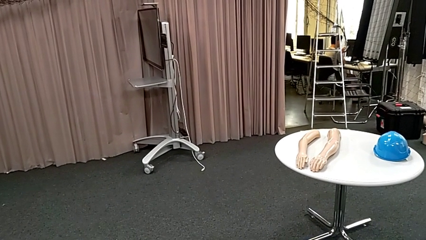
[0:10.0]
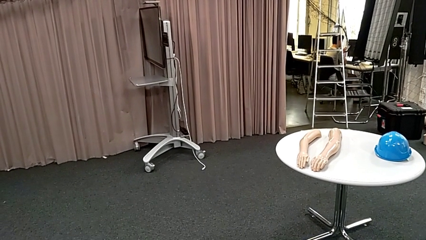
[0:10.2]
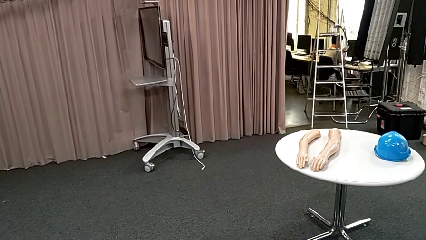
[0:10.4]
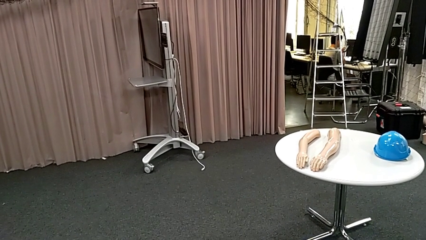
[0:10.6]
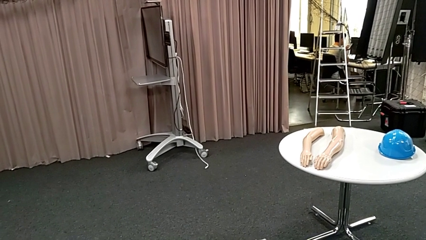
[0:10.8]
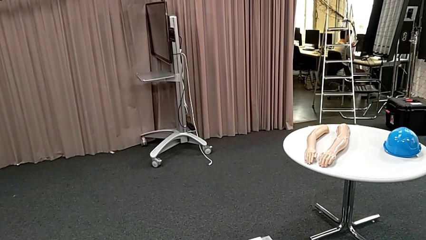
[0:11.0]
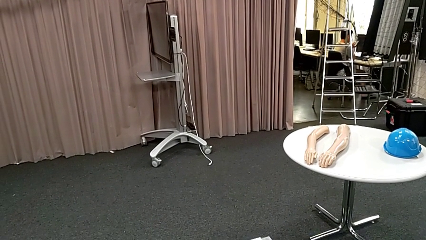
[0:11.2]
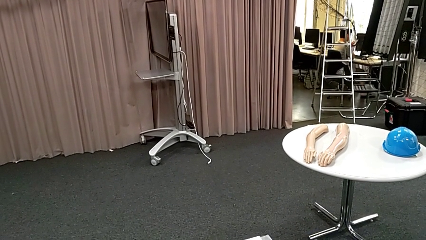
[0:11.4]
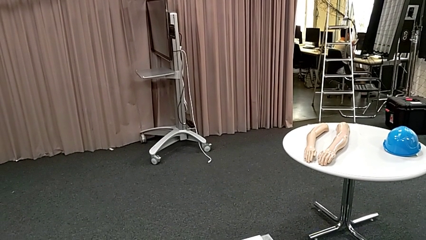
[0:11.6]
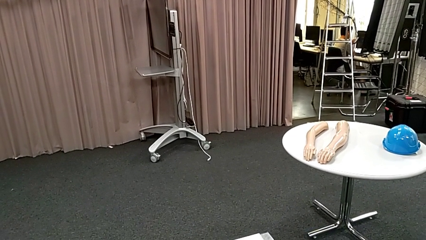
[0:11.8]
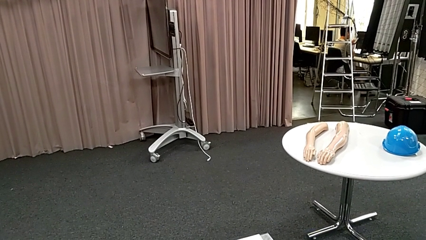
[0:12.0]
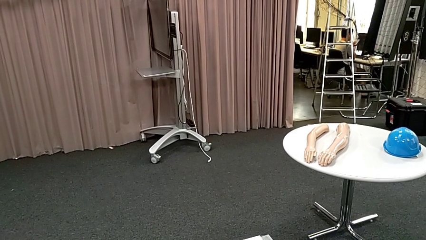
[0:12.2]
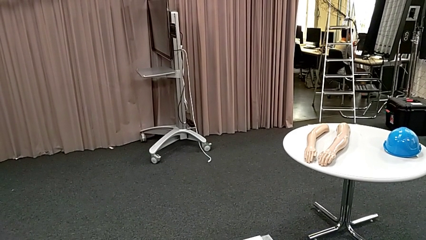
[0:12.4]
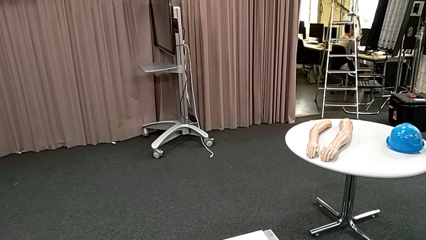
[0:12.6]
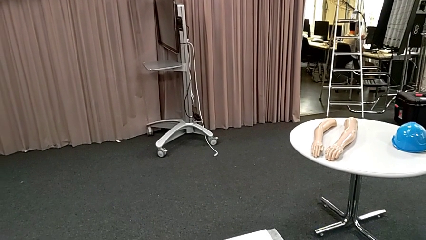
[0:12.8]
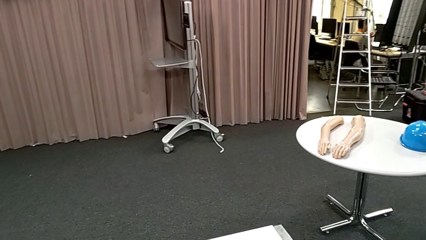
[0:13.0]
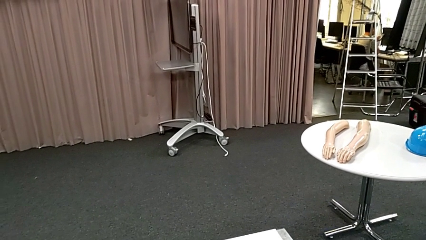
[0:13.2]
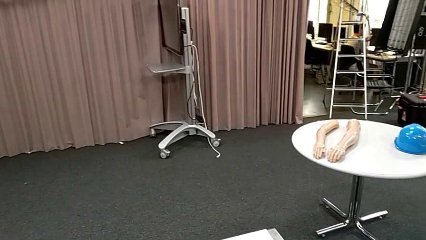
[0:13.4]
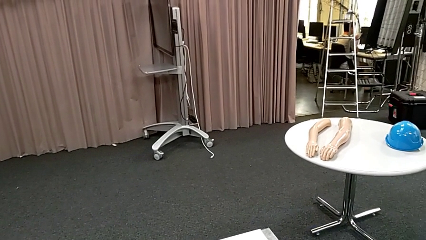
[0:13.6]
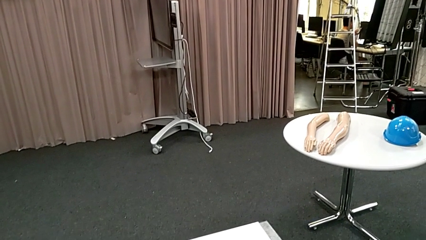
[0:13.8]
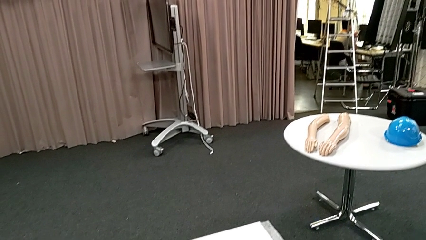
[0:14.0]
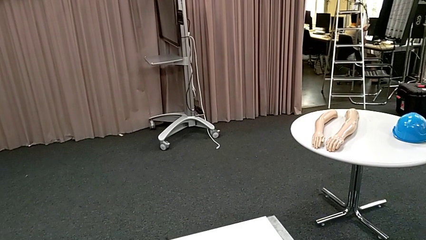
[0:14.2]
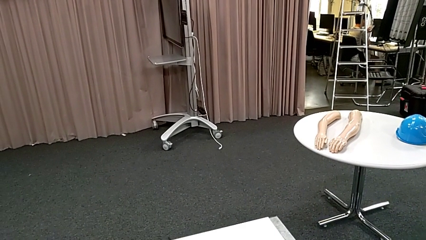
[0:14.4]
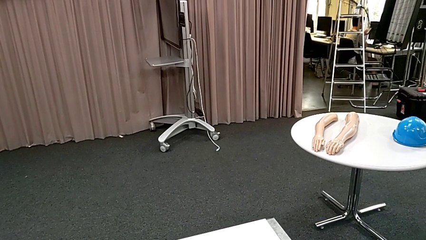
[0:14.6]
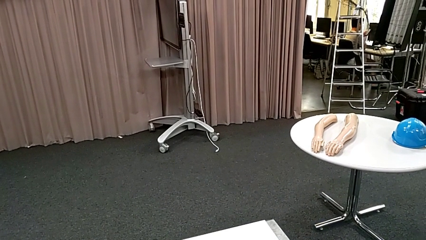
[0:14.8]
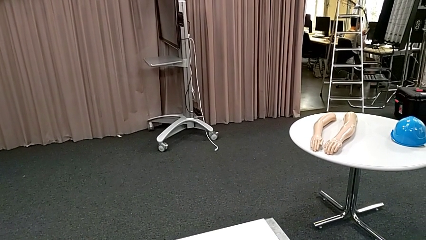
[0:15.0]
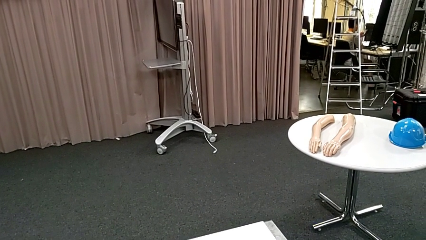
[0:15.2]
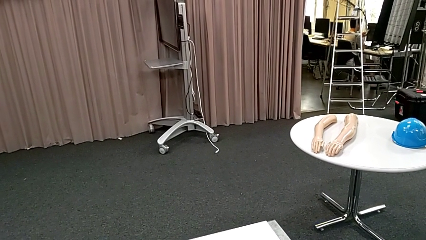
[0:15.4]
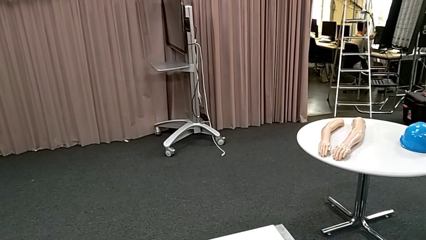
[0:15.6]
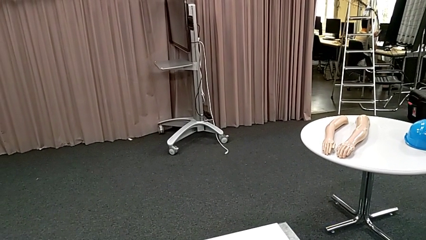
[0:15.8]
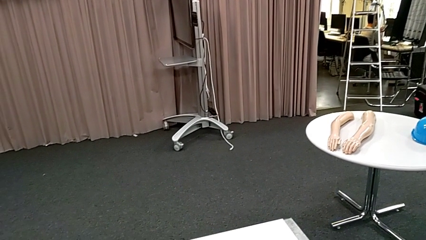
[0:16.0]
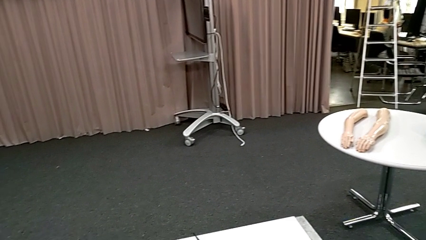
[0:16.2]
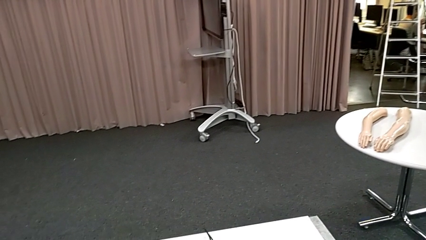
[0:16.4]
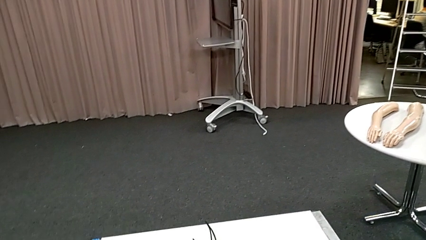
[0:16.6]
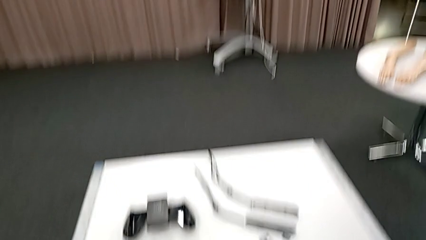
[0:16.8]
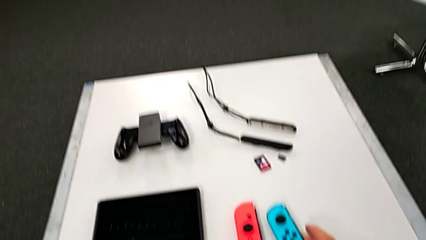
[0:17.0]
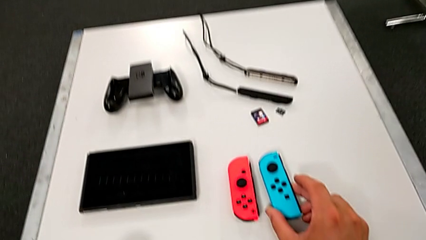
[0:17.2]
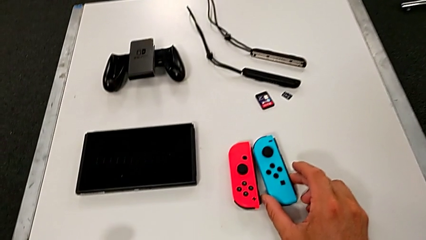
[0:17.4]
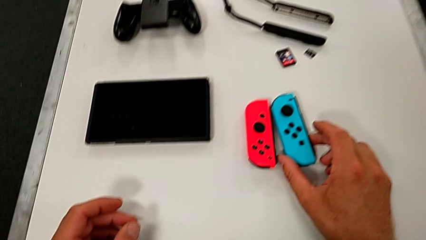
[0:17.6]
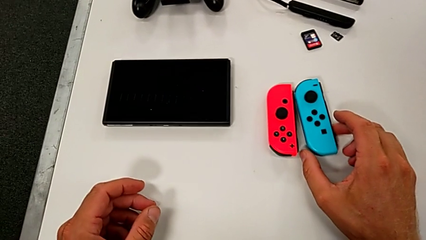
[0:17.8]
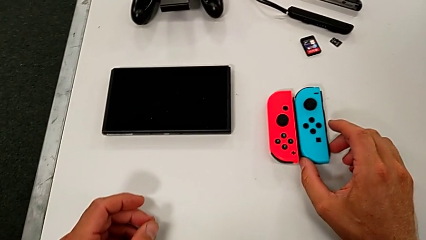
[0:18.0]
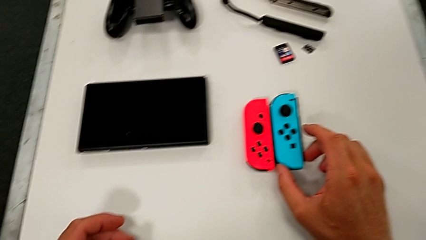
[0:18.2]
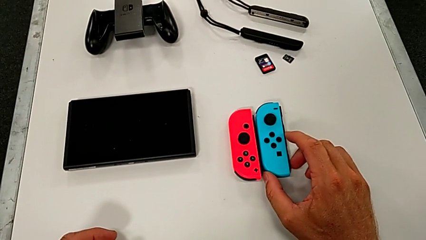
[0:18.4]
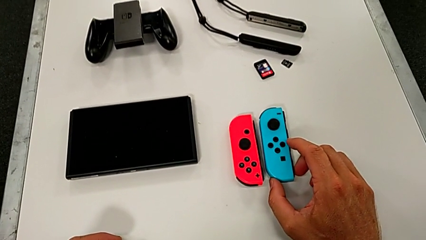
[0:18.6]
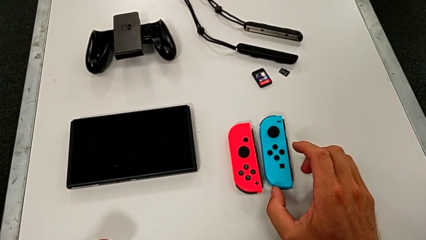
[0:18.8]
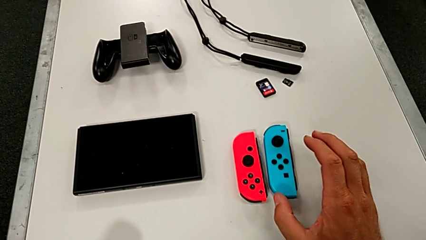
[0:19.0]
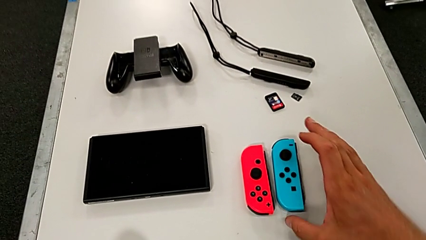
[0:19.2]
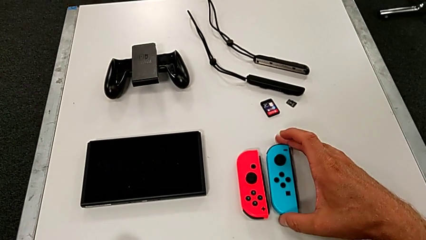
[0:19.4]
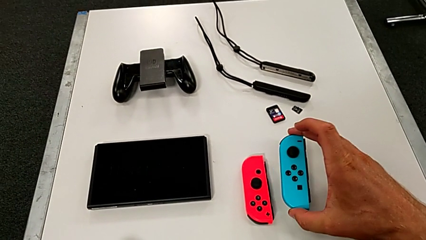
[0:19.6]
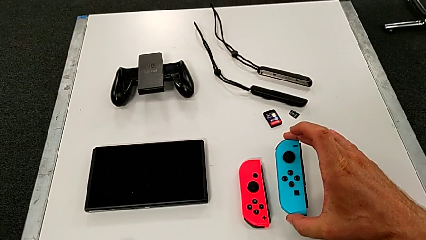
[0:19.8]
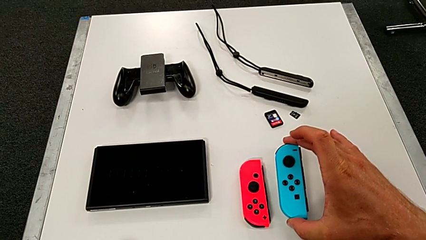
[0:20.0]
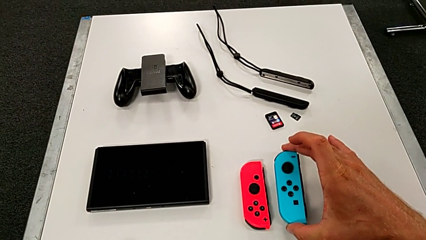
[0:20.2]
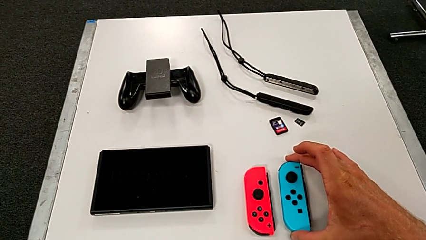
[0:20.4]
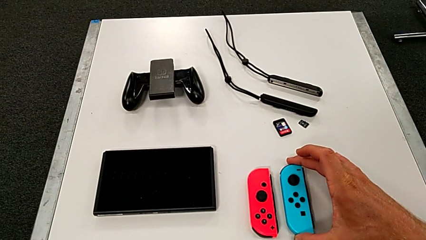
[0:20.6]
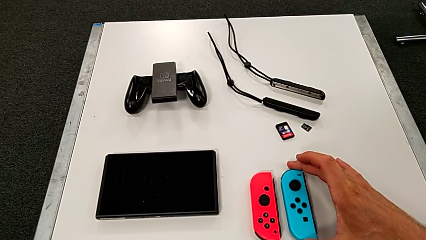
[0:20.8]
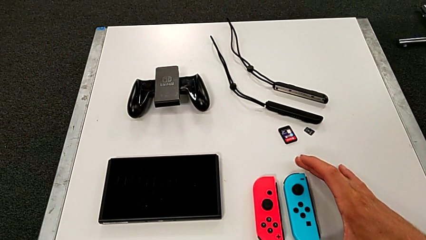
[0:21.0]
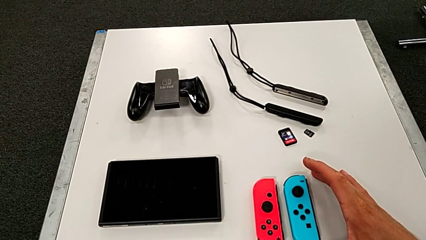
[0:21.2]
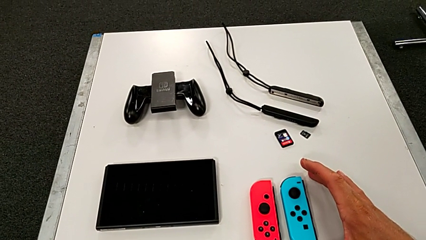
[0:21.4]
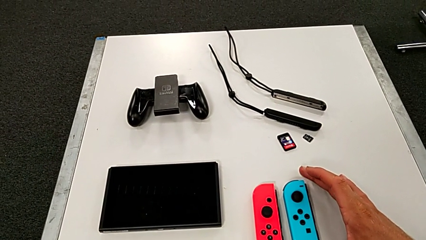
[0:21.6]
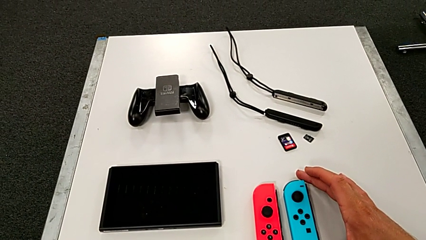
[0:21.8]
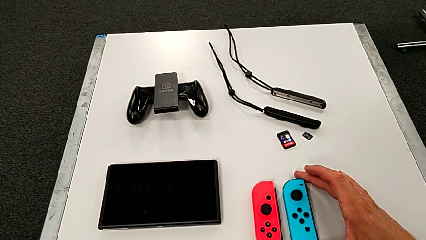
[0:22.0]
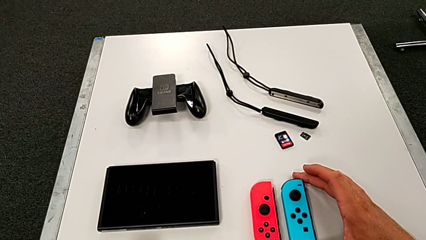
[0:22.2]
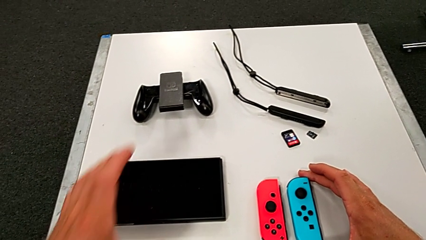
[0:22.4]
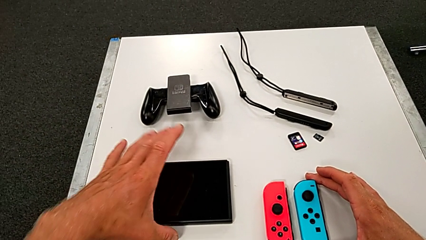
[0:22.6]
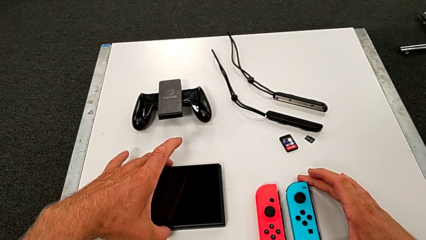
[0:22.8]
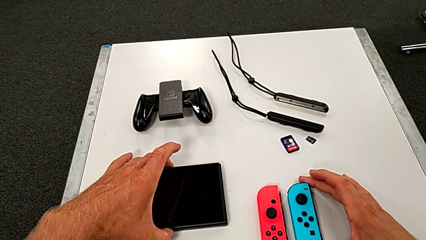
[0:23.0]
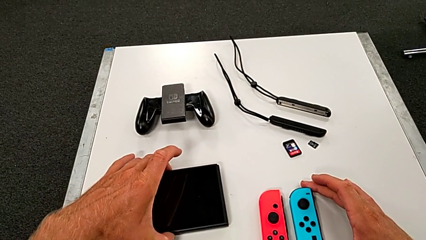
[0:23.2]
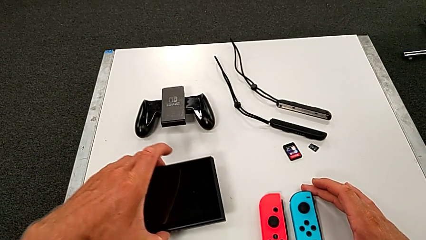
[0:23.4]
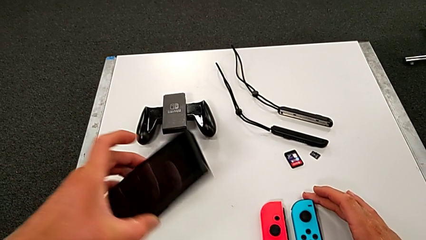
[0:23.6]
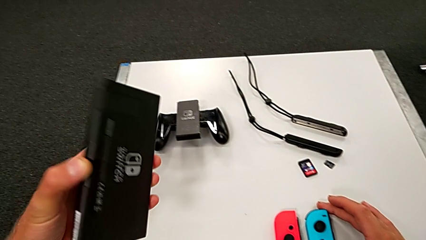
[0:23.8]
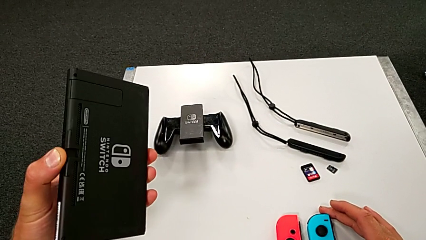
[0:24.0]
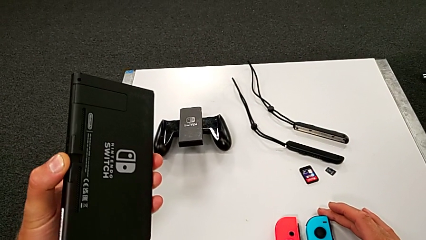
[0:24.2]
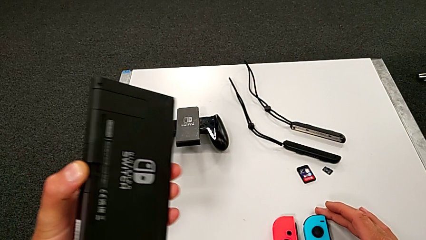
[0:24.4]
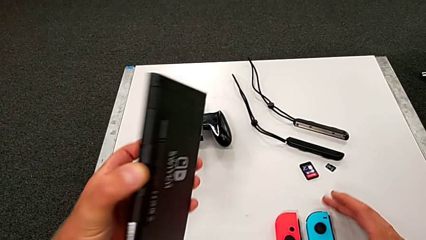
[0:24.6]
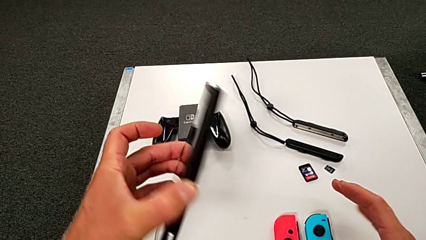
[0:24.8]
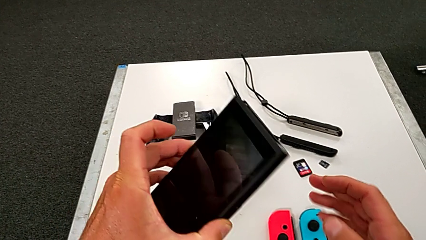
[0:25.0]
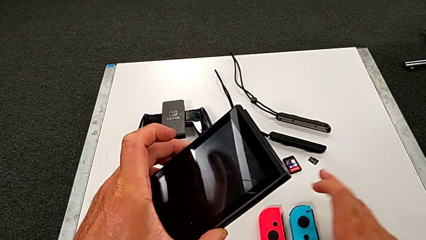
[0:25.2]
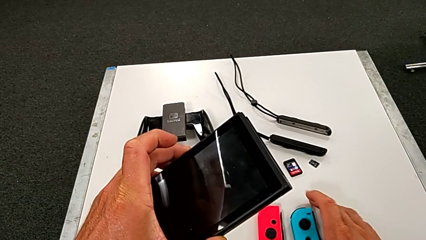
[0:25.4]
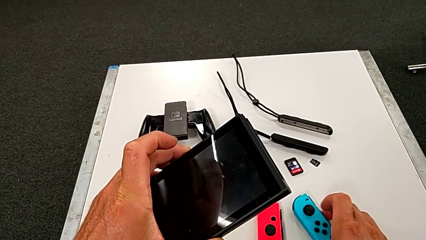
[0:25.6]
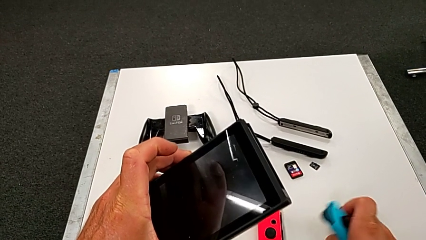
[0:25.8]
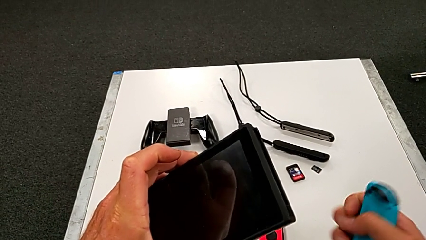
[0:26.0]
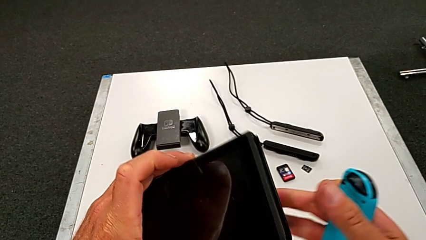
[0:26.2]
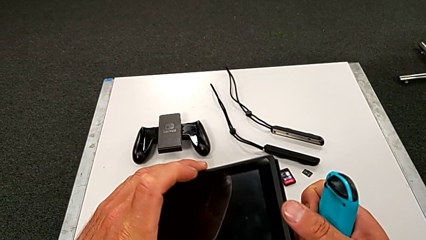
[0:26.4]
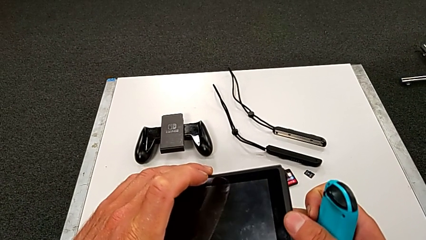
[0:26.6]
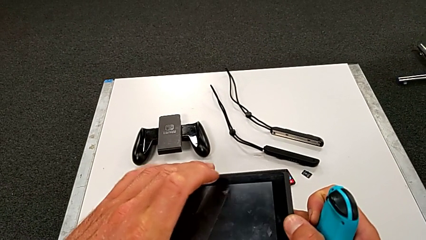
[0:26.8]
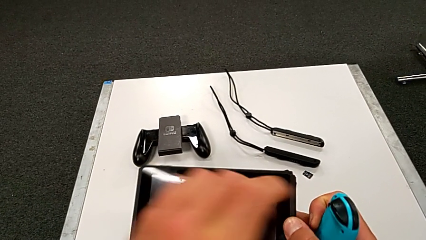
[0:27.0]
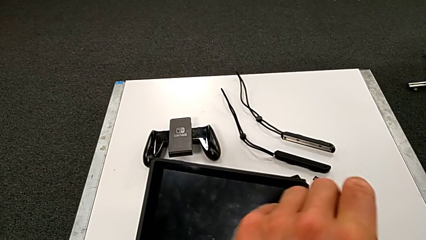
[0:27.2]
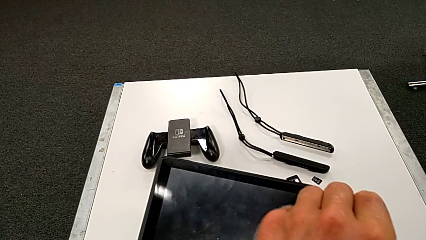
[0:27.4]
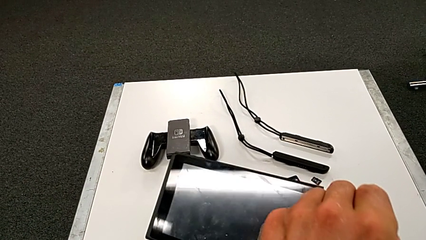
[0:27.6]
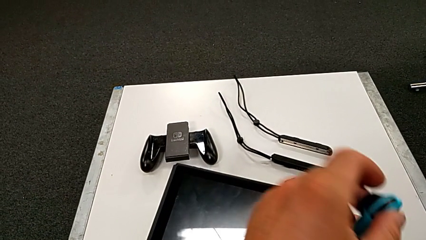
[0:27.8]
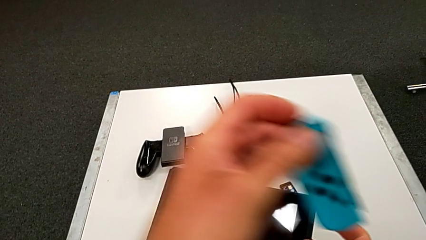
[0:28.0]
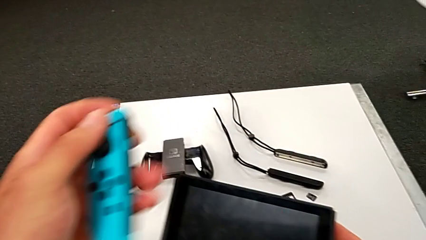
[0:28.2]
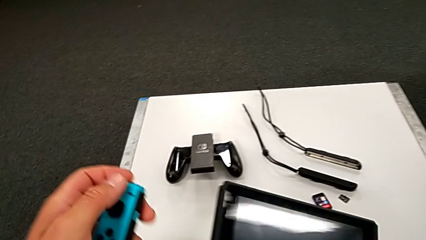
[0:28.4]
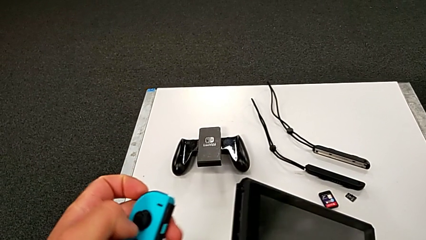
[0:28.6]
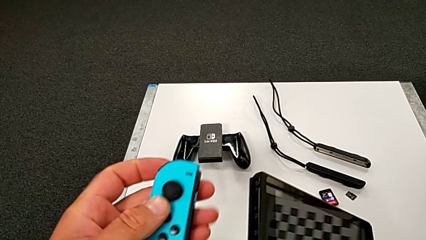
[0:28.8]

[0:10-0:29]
The camera wearer is inserting the blue controller into the Nintendo Switch pad. They touch the blue Joy-Con controller, inspect it and inspect the black Nintendo Switch.
